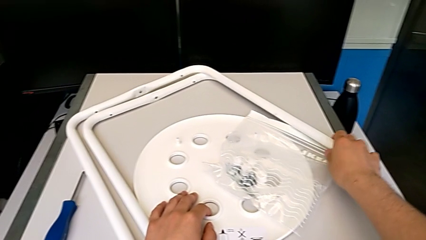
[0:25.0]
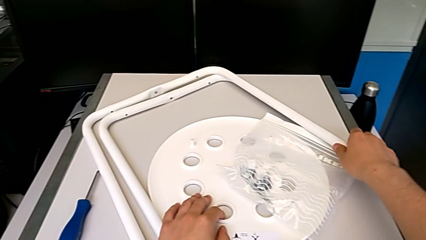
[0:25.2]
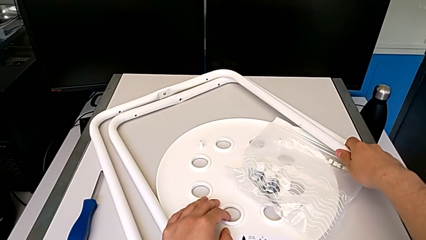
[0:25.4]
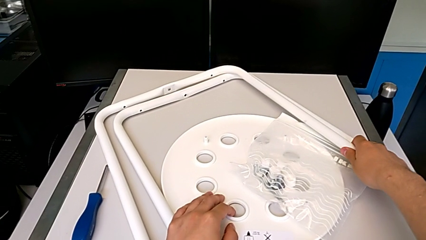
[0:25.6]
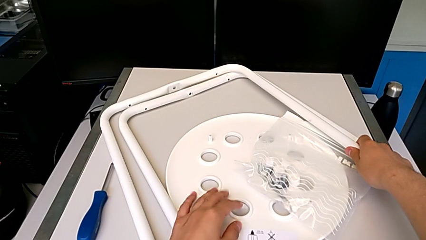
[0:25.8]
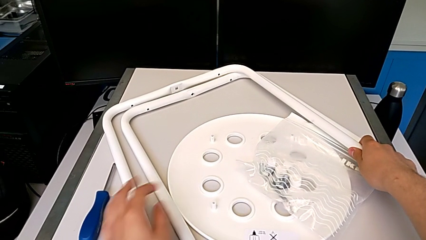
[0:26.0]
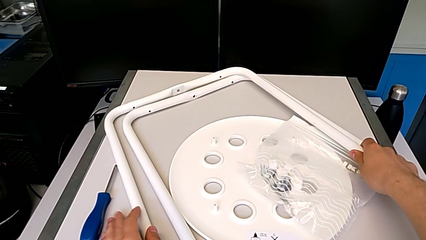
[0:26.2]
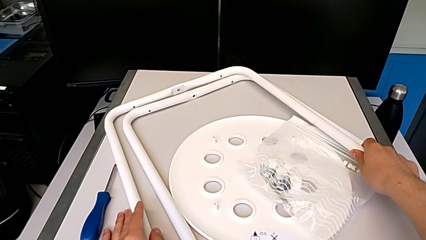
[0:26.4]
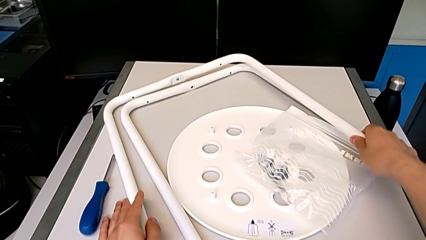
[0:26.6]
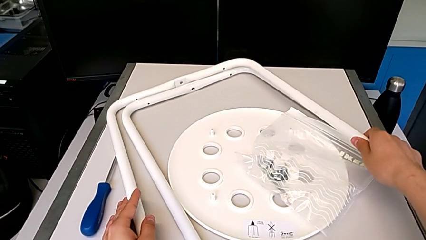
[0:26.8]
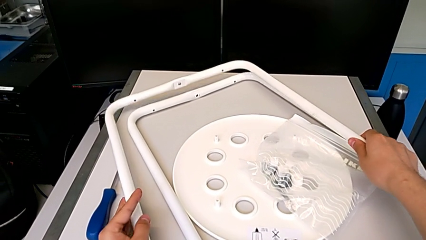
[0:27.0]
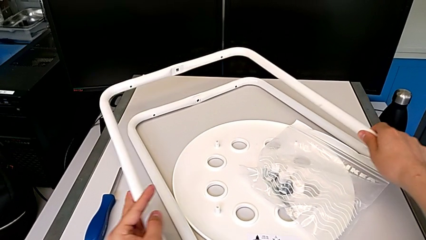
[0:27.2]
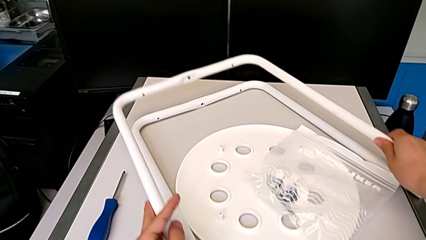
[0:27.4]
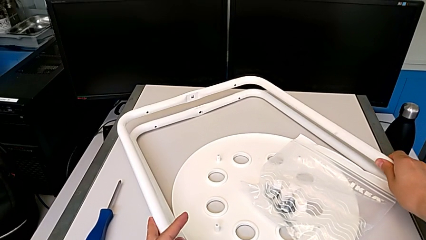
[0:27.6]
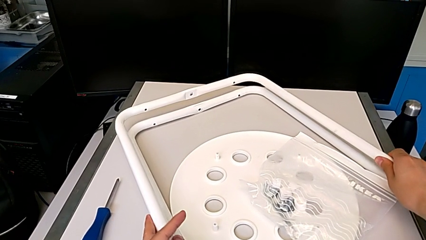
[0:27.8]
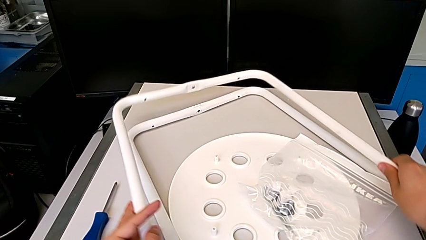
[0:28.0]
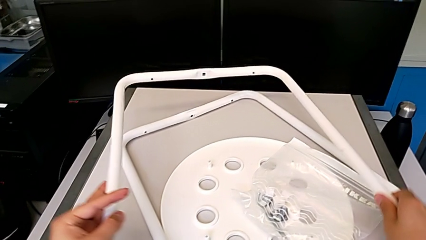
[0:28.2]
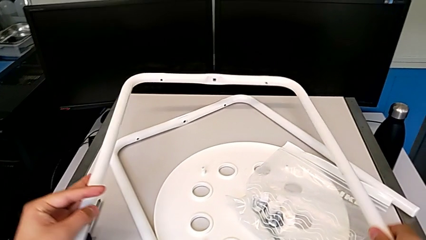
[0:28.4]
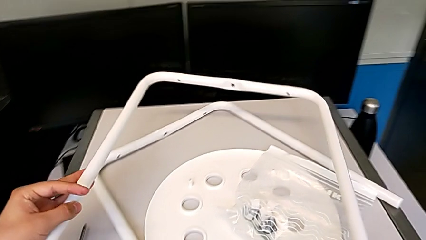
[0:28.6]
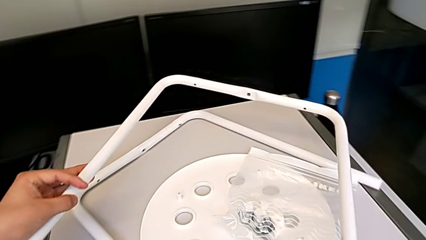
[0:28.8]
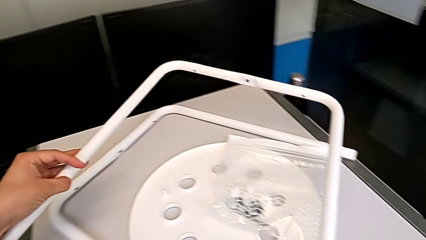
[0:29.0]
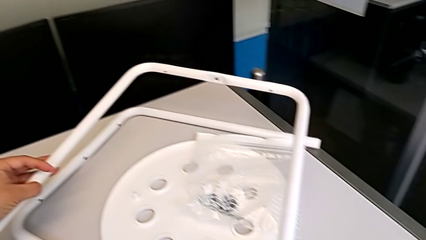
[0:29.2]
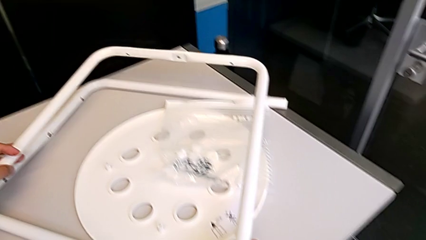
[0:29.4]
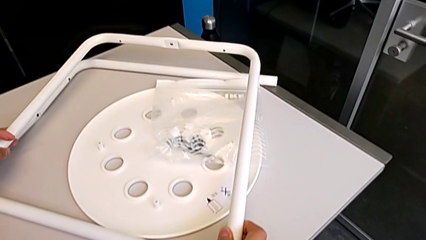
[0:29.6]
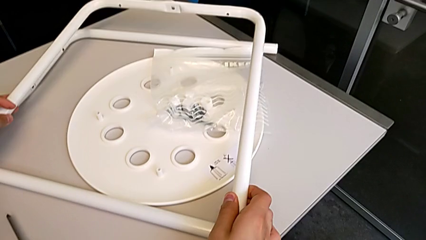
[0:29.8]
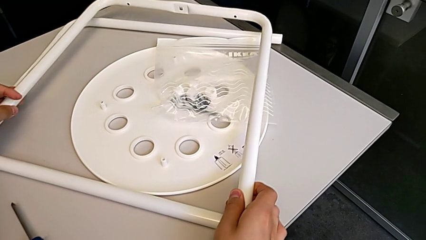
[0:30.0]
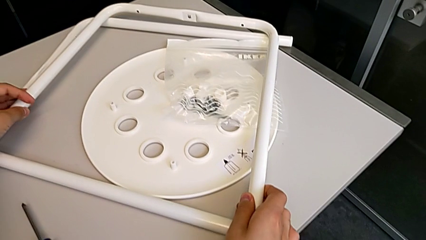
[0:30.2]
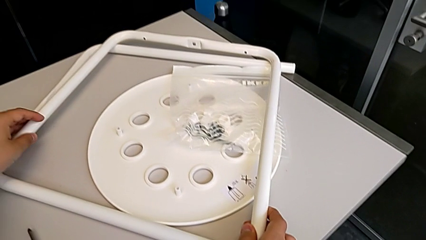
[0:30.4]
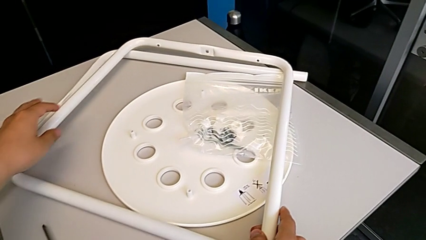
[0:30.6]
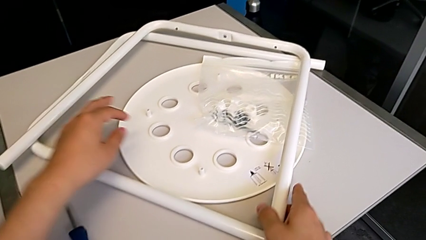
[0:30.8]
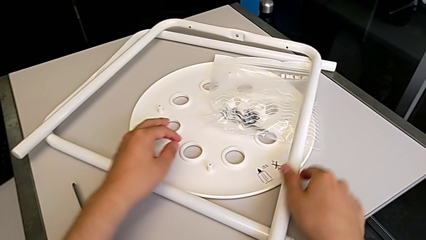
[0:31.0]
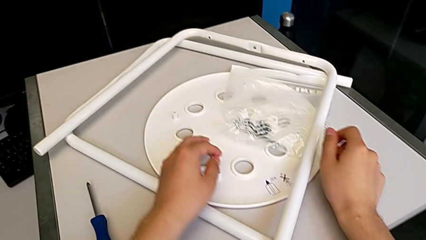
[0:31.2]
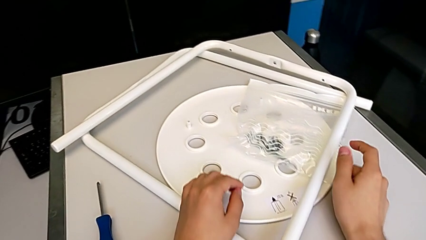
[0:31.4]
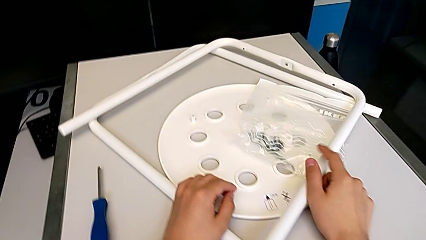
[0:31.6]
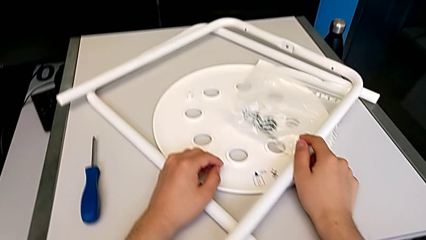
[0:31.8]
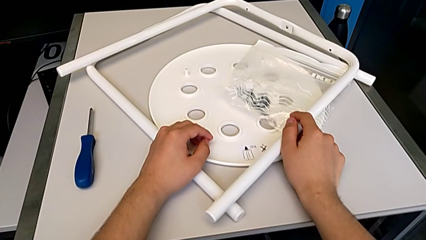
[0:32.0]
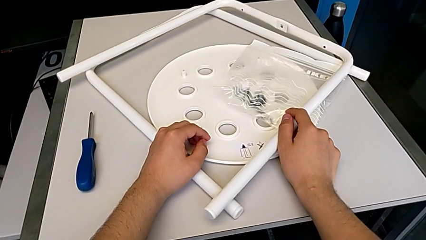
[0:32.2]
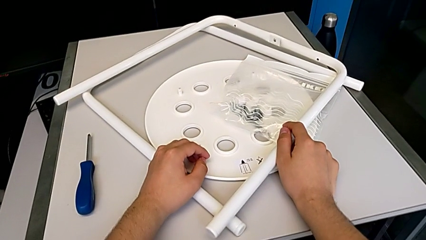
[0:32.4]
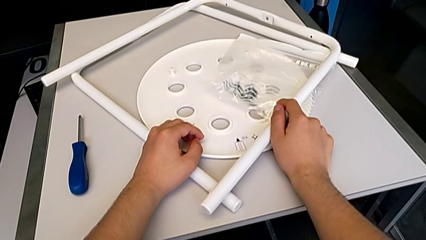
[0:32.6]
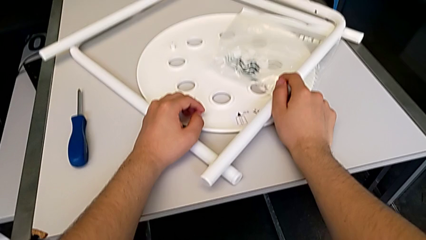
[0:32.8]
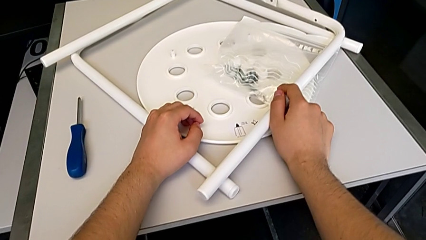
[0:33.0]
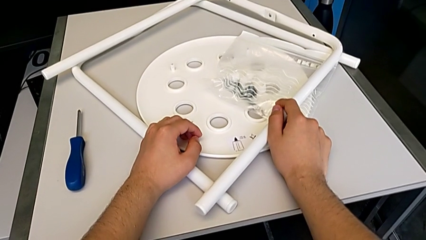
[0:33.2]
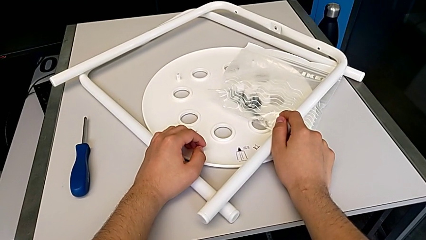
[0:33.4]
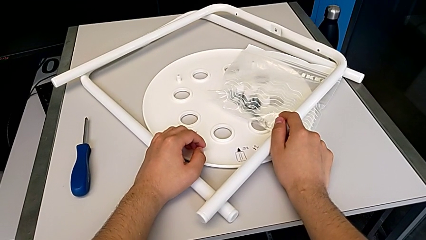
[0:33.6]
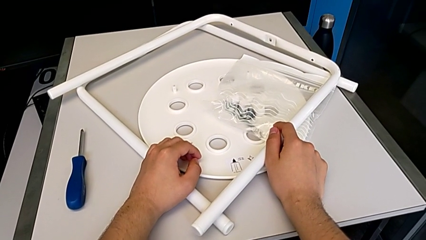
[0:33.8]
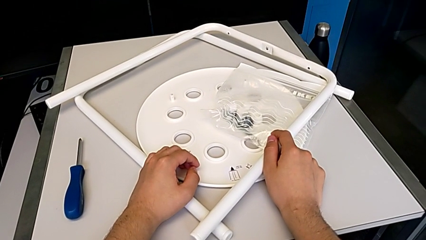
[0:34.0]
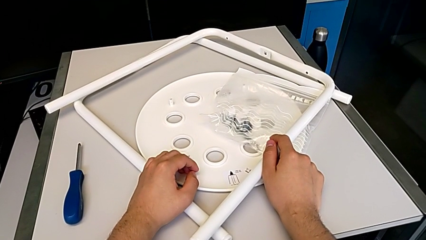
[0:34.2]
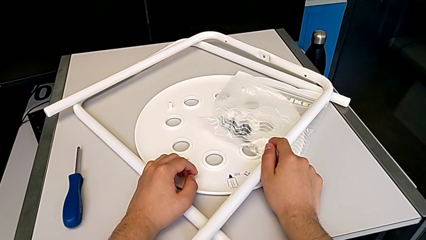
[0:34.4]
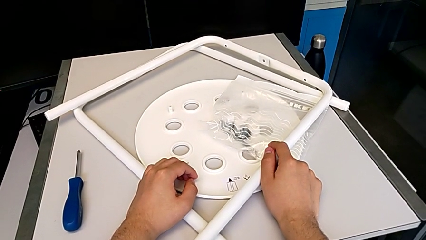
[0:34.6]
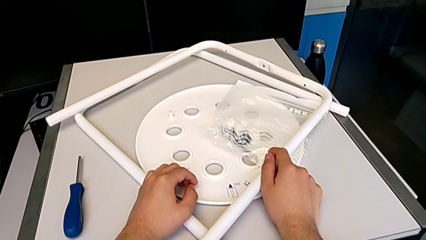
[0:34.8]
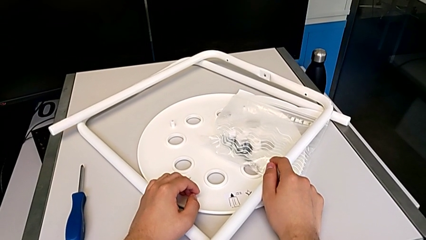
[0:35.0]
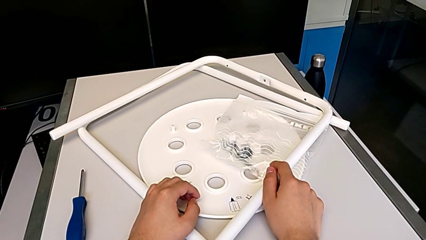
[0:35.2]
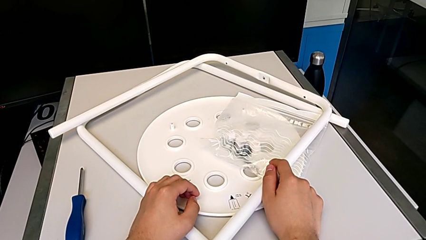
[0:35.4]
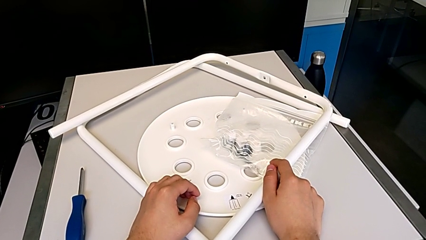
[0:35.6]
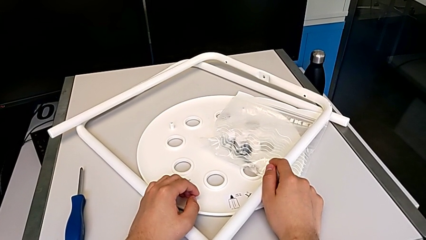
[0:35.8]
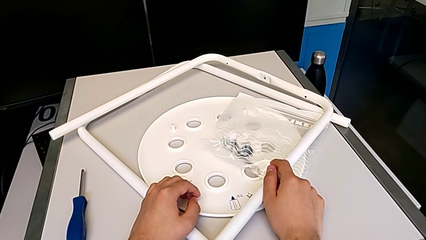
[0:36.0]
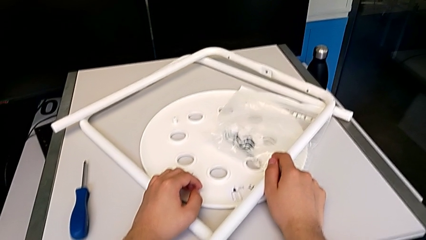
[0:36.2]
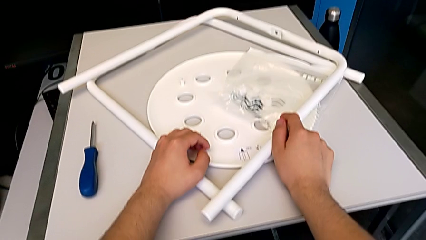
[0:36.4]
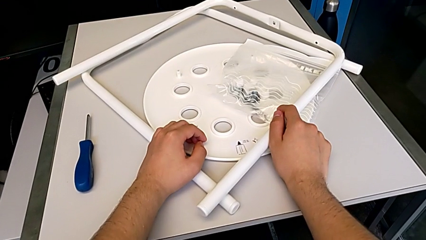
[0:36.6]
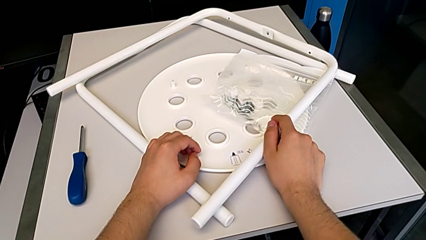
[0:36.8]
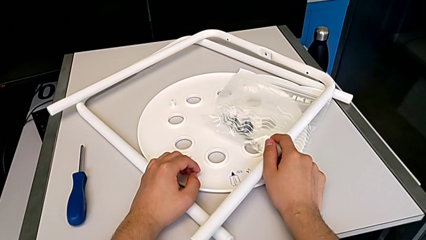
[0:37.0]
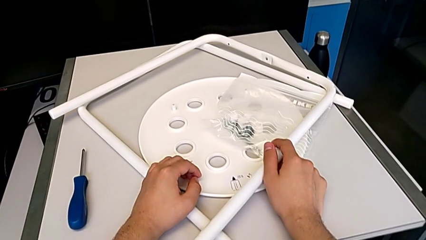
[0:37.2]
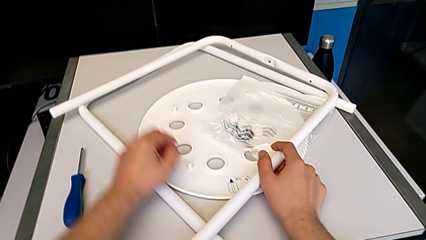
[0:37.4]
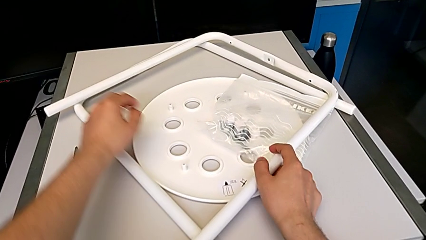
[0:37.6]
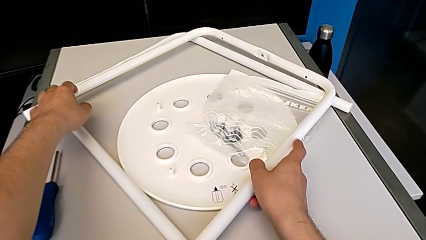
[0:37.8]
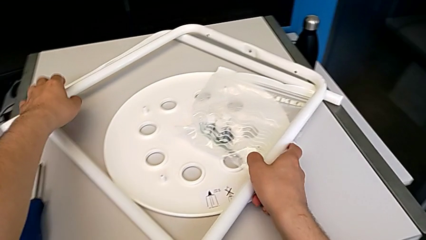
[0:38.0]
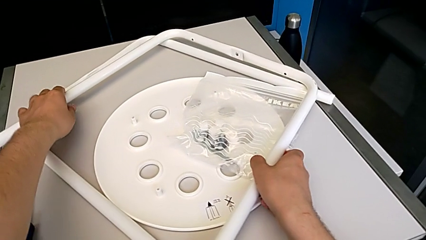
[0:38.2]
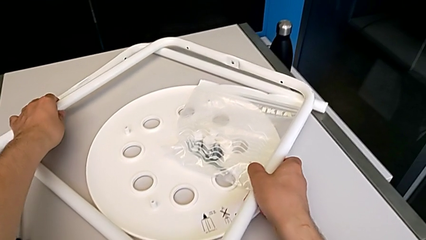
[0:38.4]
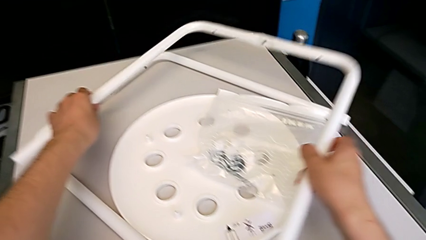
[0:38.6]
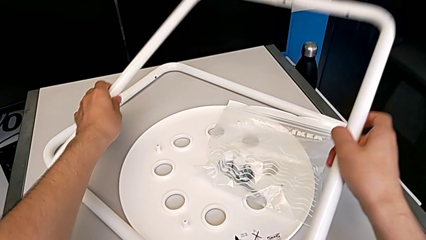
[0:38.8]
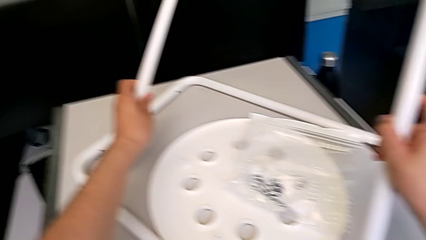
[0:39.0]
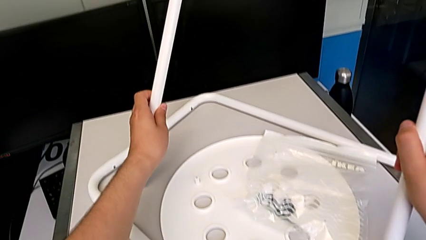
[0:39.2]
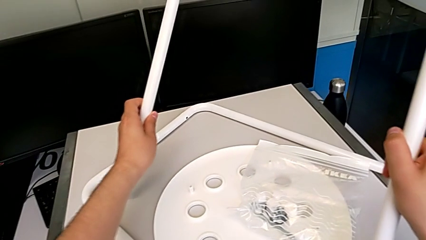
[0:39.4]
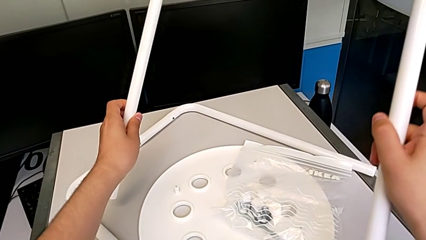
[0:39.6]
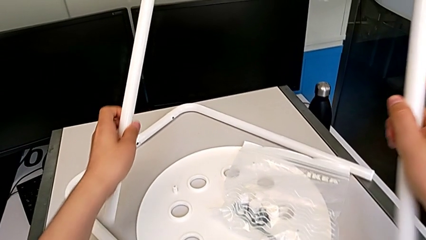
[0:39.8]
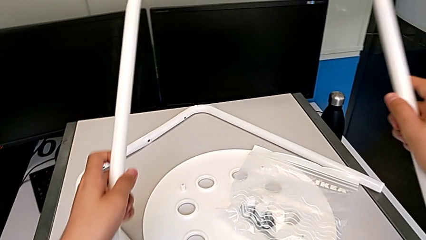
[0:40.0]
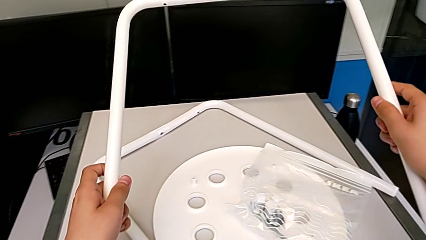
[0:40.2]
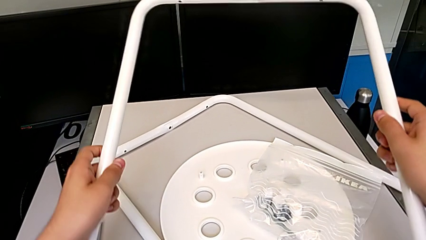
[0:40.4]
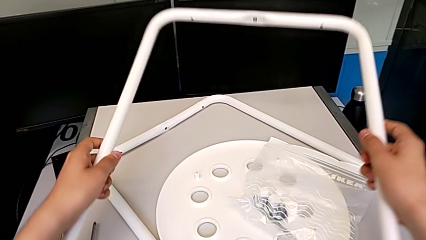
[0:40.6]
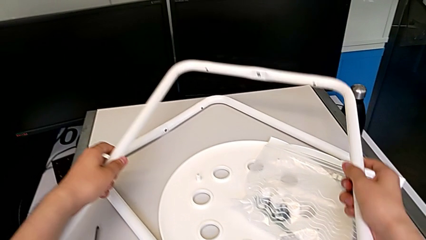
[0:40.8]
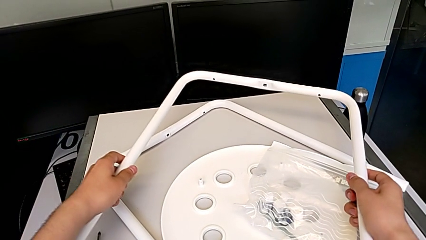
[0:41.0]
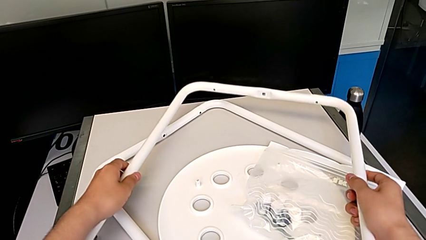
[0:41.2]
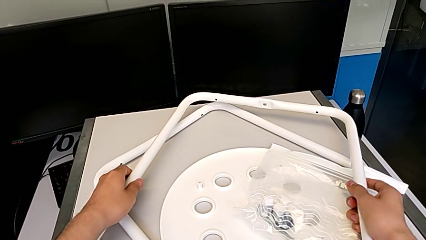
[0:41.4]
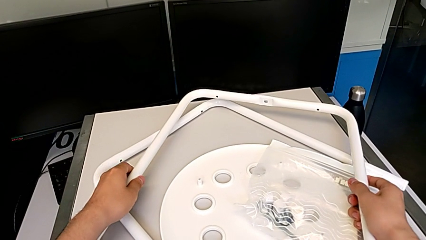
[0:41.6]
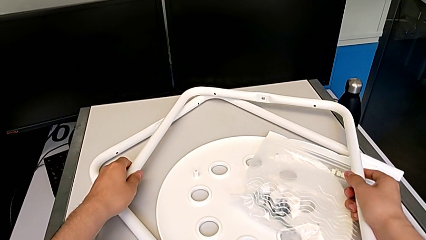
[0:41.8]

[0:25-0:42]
The camera wearer is placing one leg over the other. They wrongly stack the leg and lift it.
